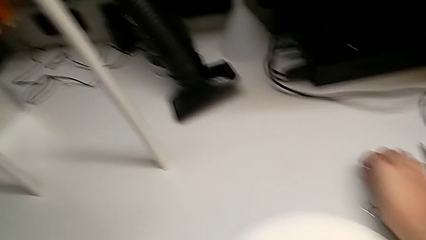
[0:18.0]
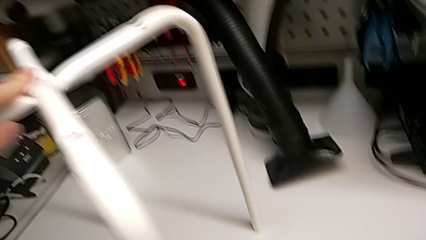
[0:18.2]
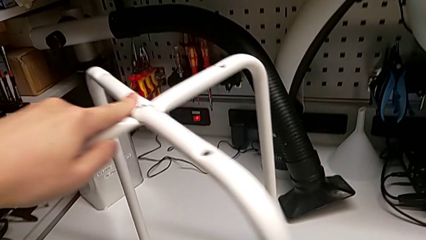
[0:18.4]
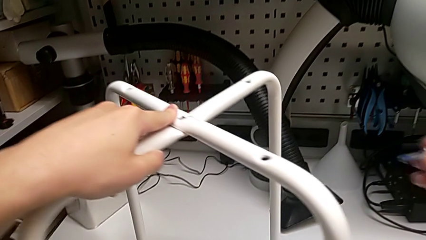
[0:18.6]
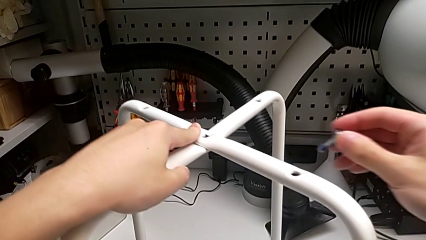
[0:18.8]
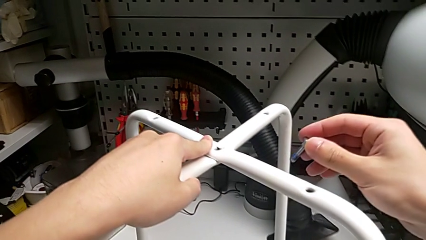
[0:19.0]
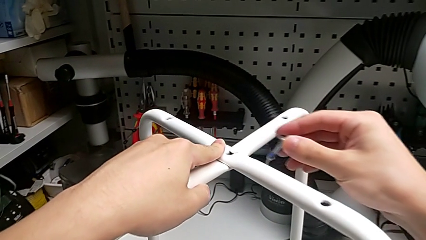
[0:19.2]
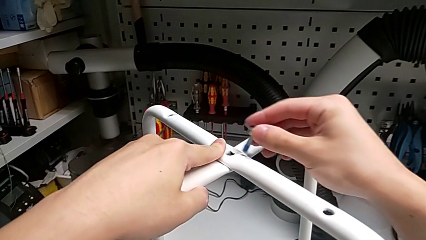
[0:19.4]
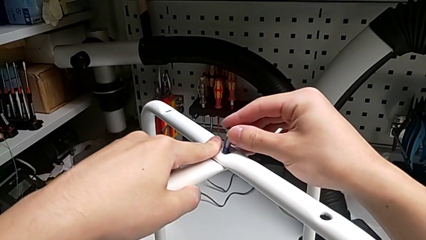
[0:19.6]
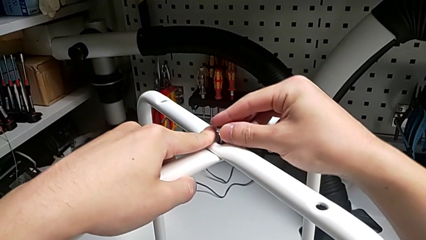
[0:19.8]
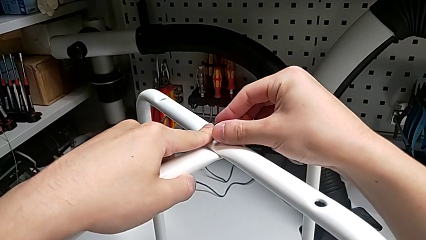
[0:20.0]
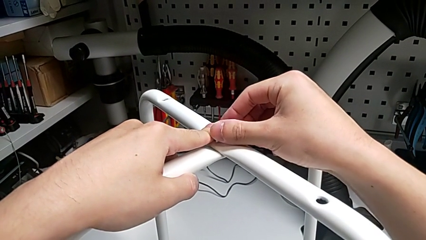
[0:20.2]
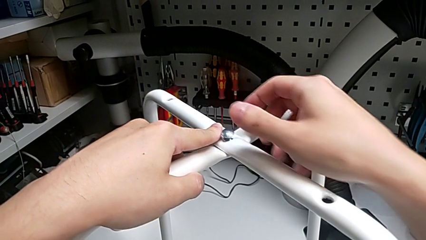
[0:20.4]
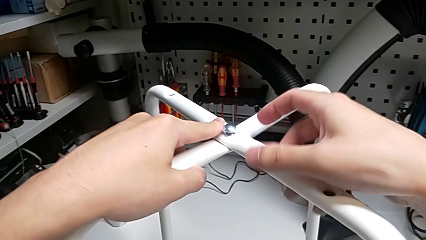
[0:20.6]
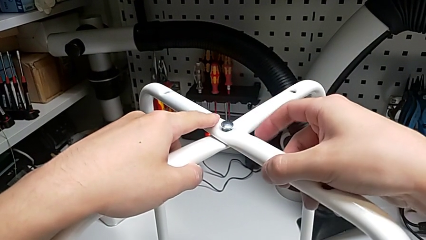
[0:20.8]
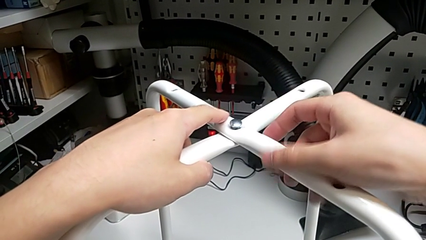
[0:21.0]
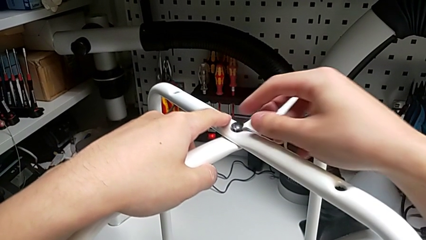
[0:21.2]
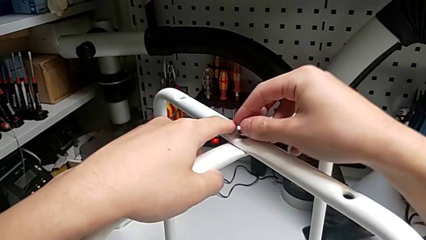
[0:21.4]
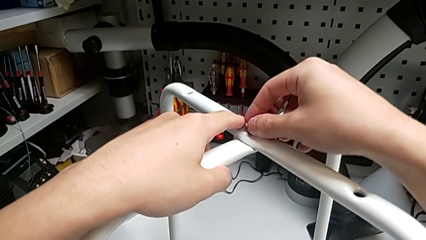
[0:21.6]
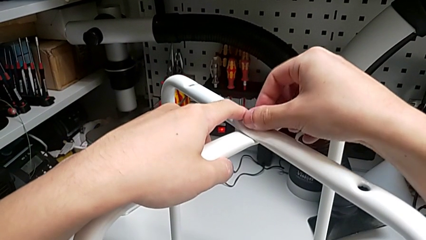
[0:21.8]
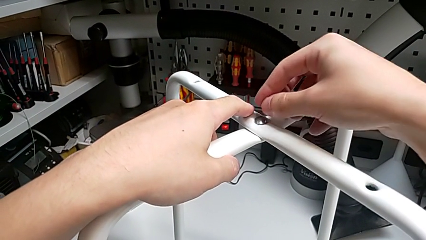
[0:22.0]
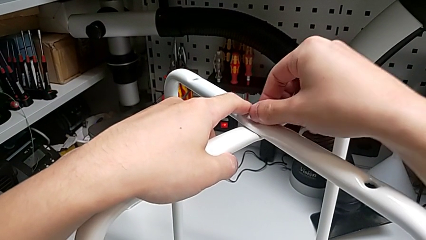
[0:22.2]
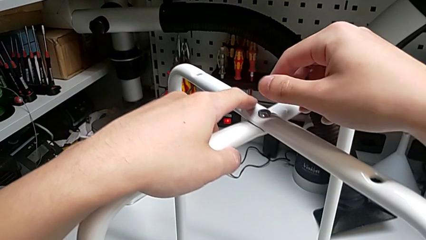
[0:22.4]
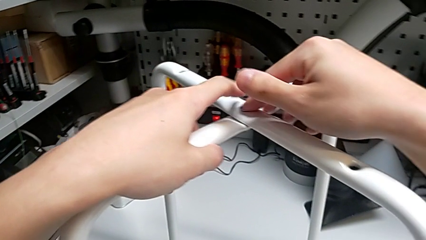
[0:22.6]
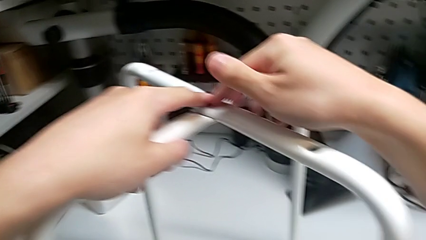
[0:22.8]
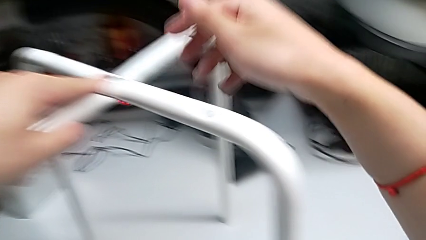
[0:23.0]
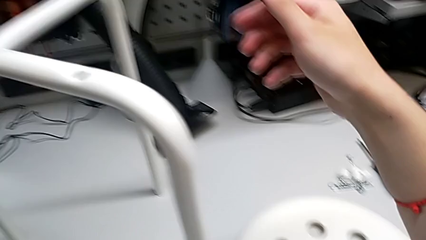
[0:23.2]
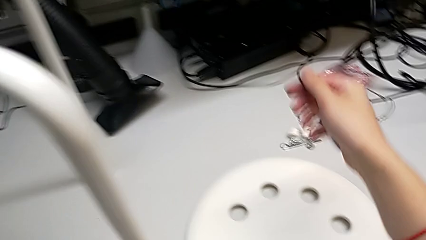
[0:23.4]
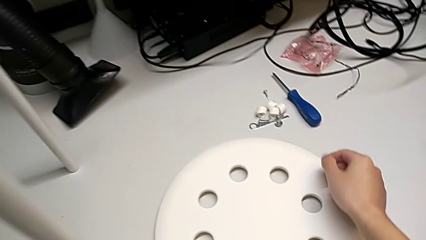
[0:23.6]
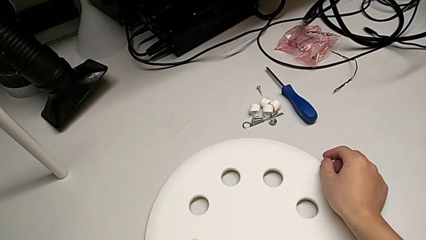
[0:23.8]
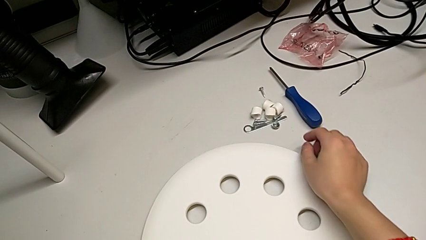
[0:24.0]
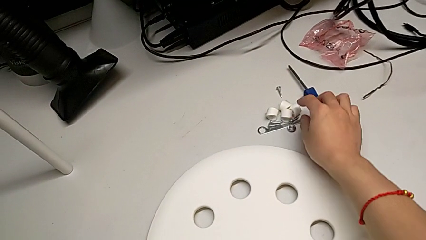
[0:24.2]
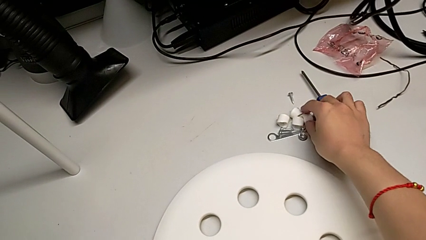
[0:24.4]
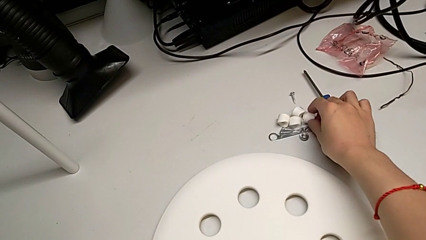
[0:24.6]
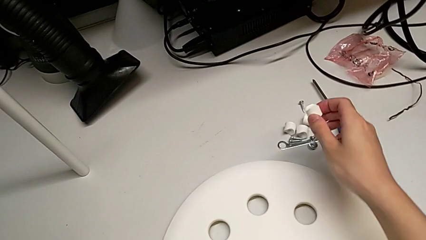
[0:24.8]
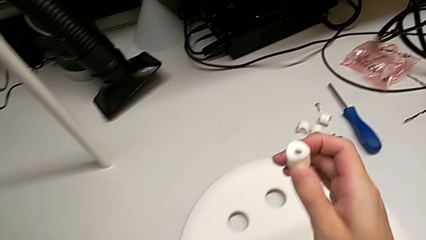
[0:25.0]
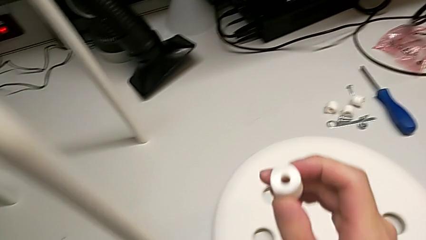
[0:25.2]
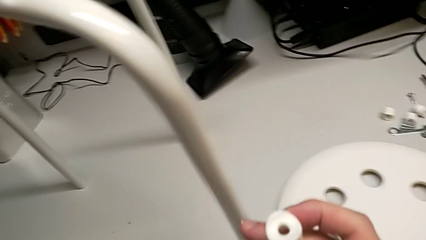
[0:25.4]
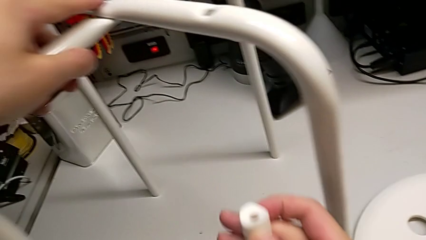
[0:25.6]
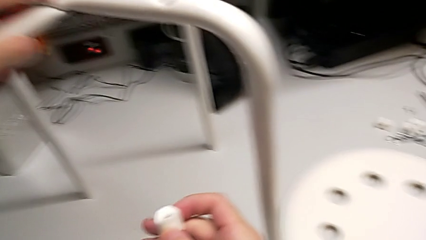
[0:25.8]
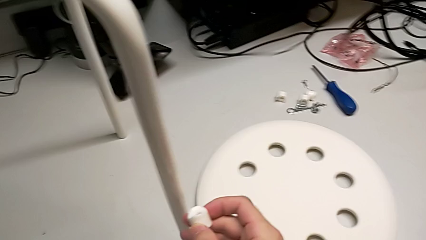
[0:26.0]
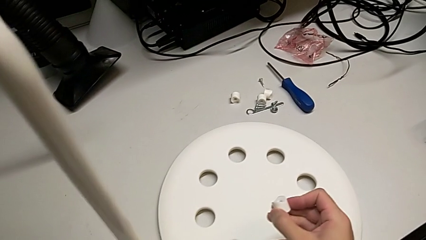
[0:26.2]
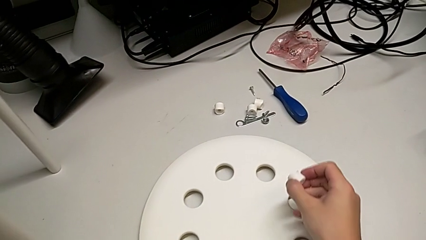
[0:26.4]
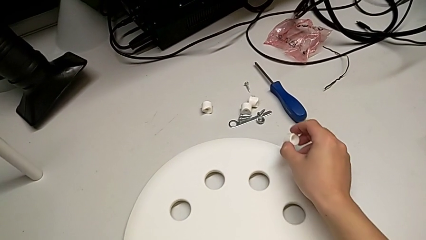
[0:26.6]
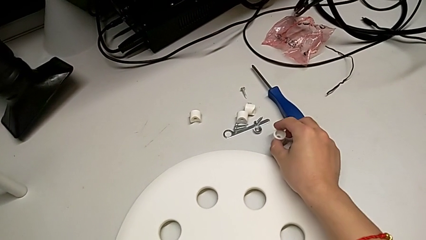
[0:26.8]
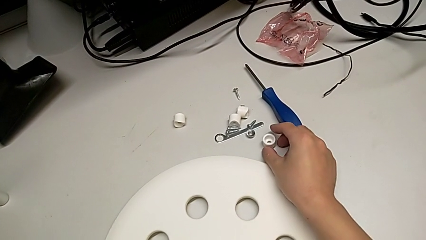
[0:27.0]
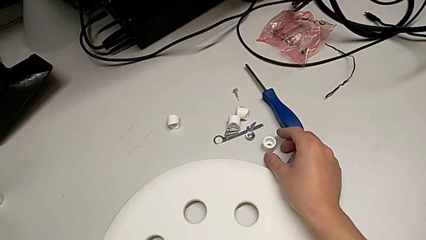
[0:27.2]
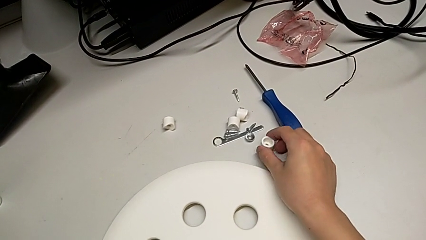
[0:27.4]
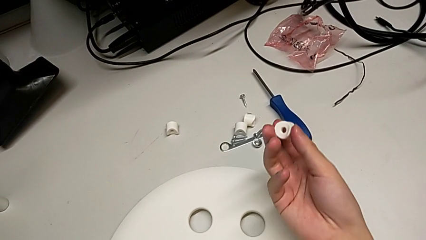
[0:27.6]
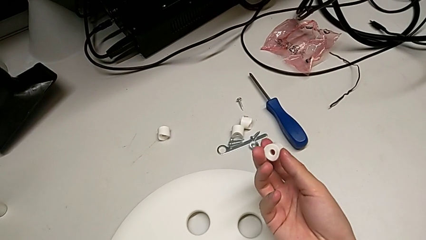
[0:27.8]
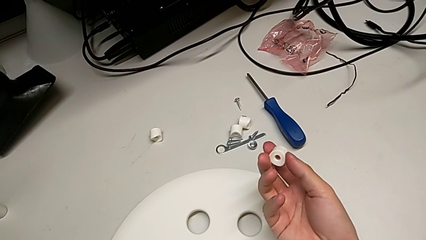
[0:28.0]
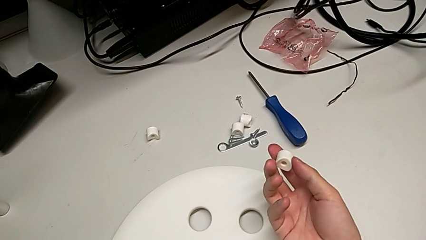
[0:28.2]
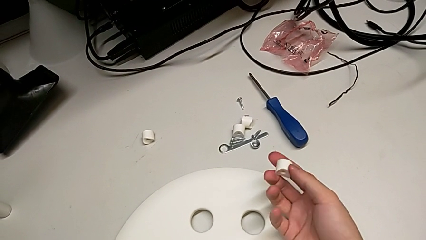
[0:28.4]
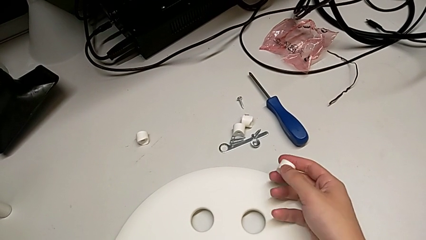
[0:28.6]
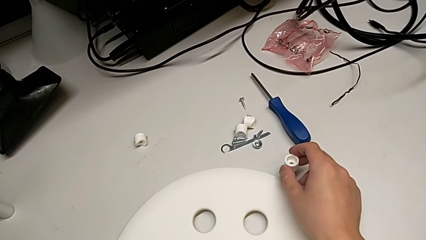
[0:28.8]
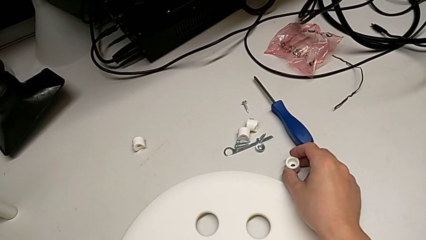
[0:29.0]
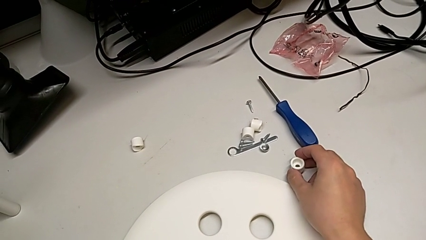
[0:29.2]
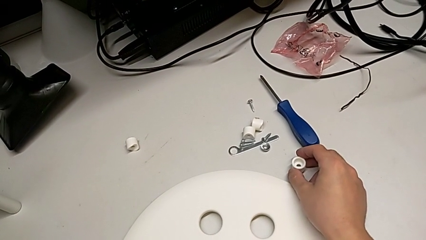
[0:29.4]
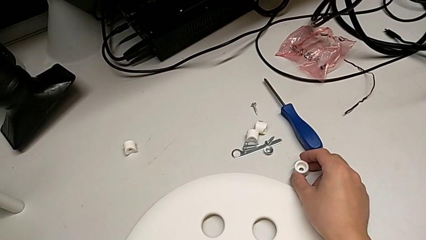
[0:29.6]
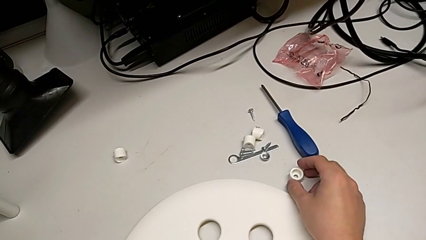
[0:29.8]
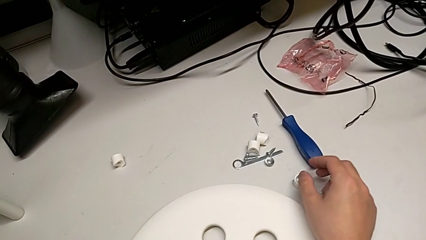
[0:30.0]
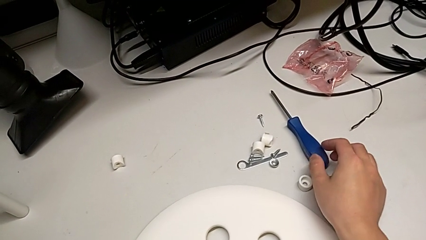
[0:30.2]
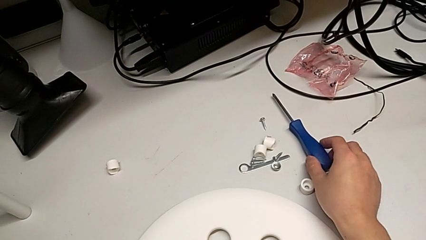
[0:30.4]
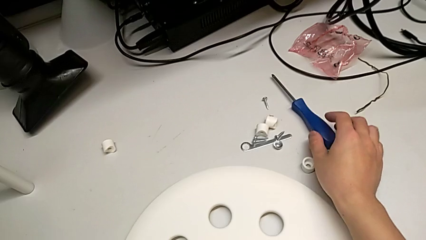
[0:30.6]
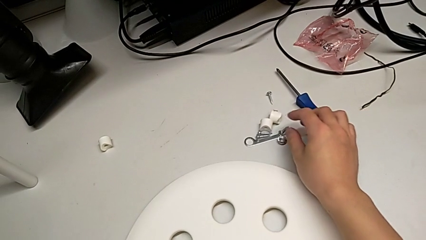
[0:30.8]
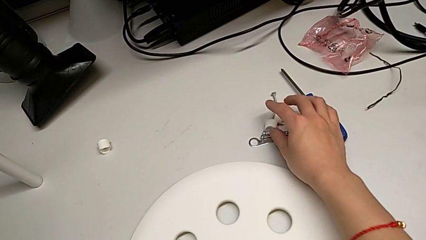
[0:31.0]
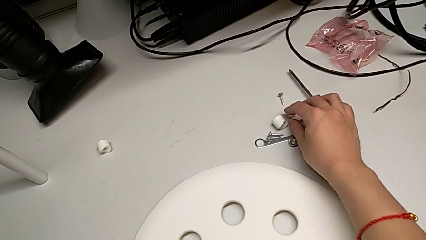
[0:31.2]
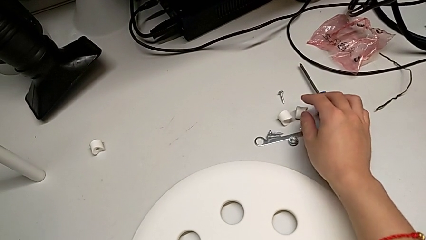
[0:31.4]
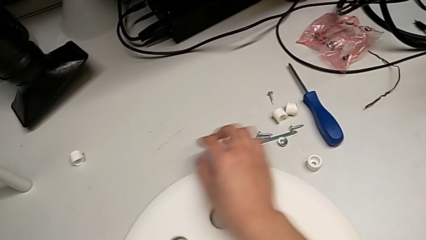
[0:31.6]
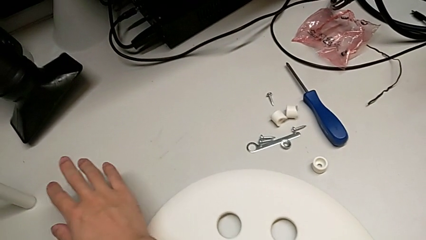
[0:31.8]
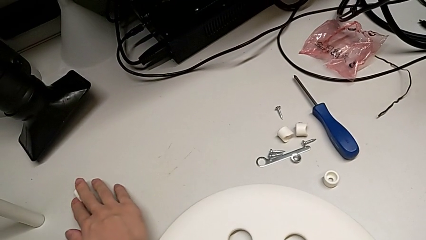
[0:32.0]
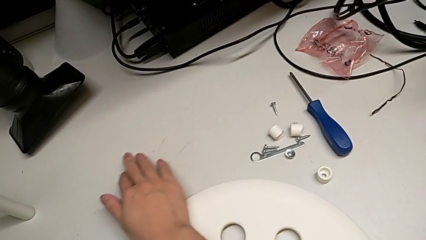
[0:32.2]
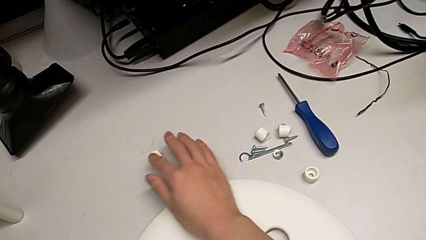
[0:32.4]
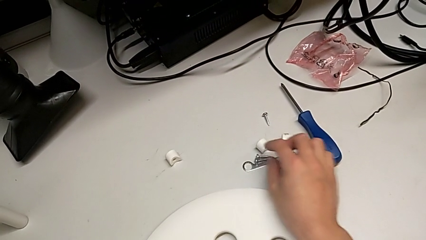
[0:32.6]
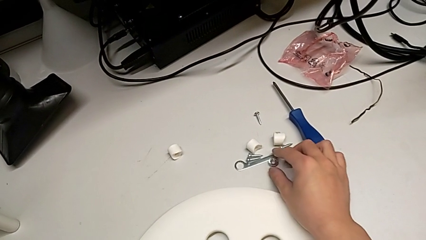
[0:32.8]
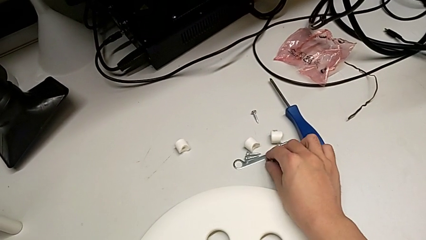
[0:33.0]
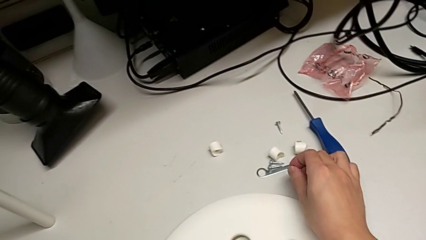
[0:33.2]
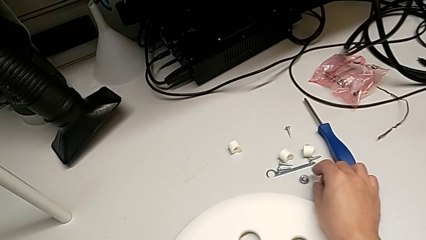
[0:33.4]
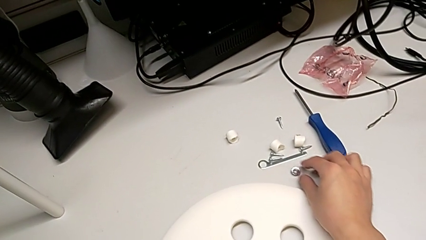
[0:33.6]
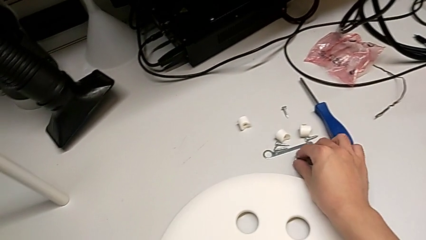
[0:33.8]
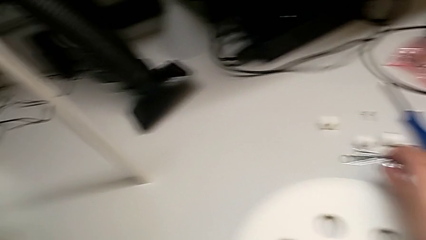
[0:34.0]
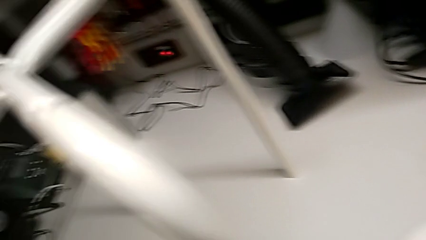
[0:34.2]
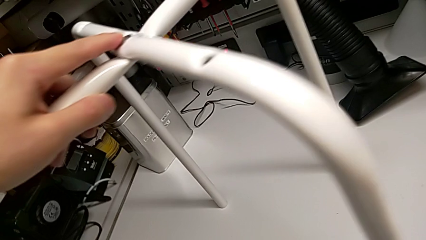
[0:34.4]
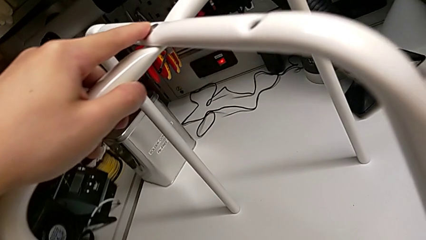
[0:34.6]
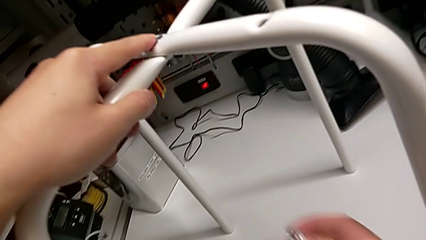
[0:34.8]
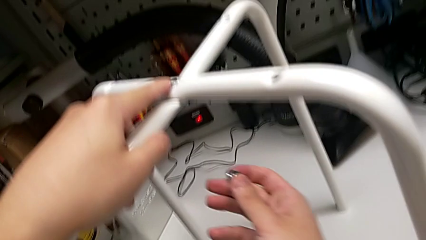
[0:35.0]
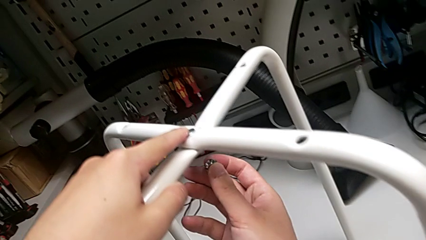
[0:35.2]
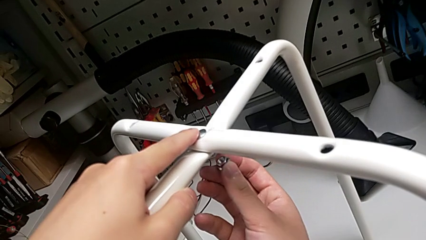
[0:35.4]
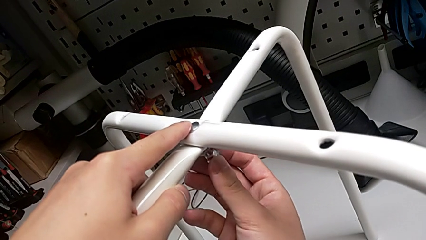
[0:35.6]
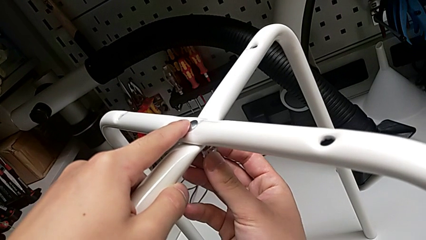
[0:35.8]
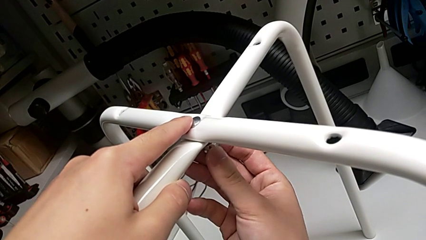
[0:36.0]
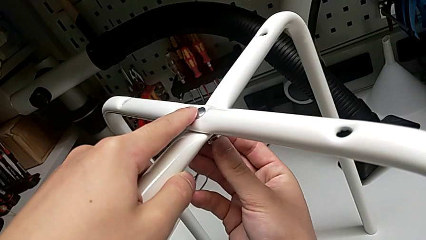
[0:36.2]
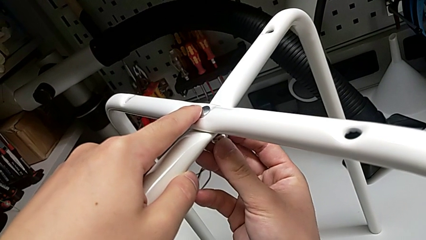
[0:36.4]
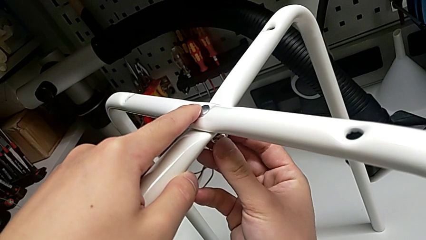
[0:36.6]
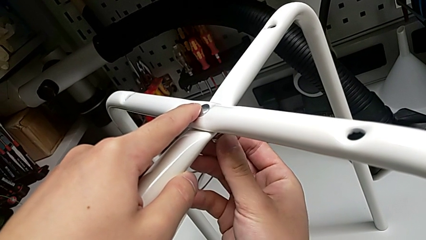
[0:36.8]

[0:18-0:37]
The camera wearer is assembling the legs of the chair. They insert the bolt, wrongly grab the washer, place it, wrongly inspect the screw, grab the hex nut and wrongly insert it.
